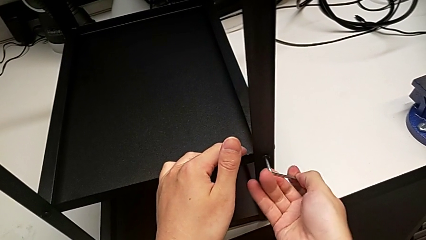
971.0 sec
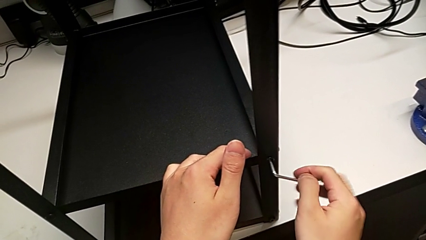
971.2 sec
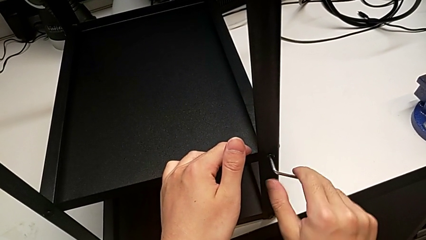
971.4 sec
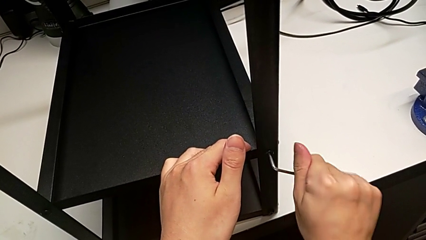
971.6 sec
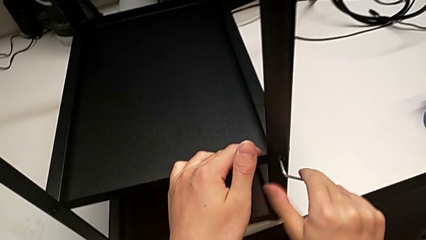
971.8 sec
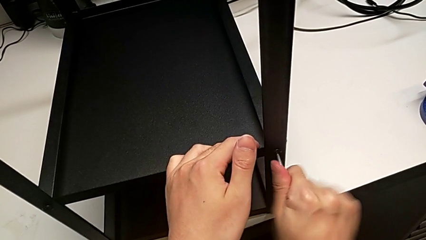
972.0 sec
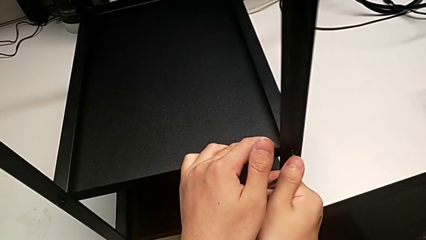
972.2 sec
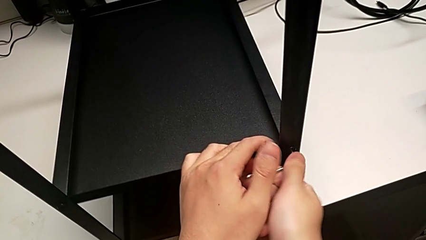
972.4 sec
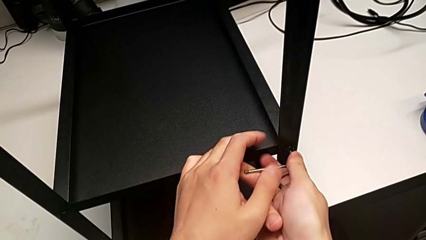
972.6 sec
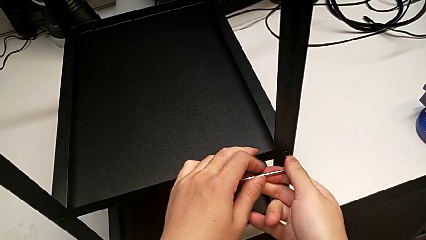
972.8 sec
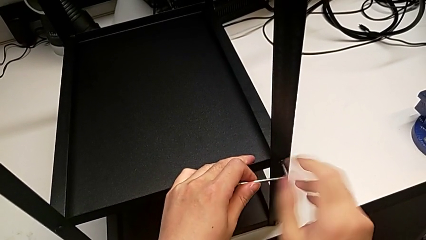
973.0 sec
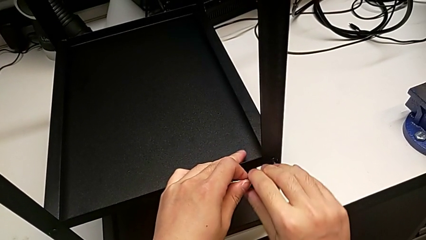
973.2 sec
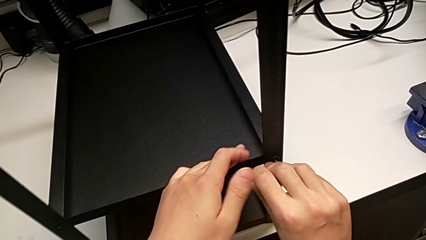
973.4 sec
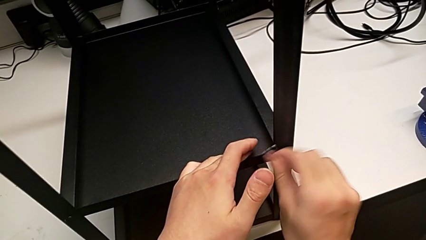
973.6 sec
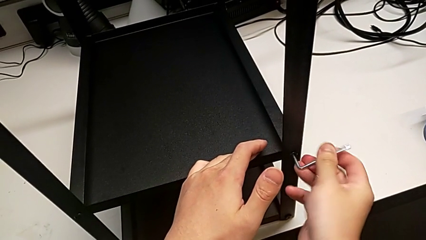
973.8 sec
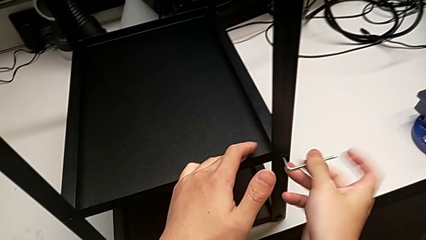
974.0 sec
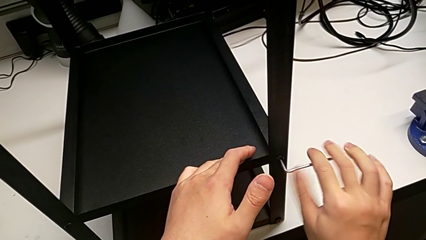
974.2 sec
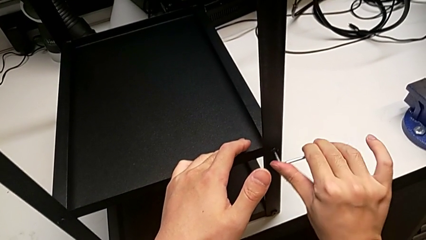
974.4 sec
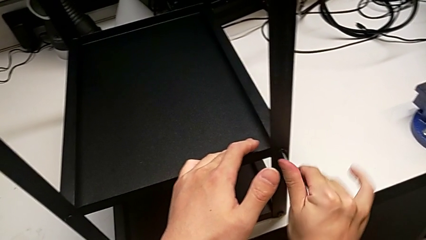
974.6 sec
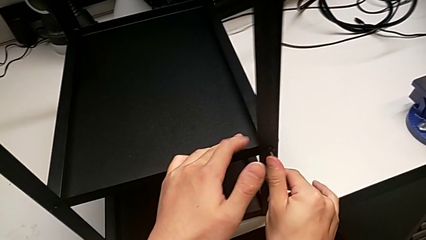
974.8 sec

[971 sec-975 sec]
The camera wearer is screwing the second leg into place. They screw the fourth hex socket head.

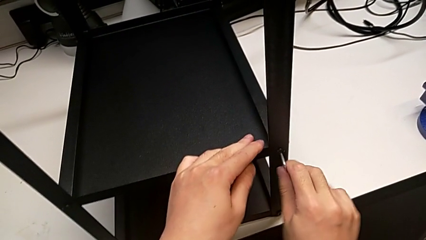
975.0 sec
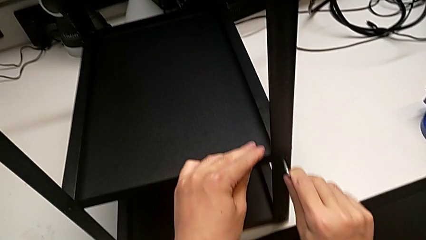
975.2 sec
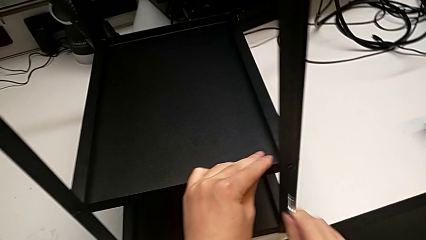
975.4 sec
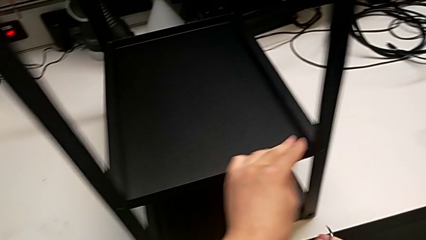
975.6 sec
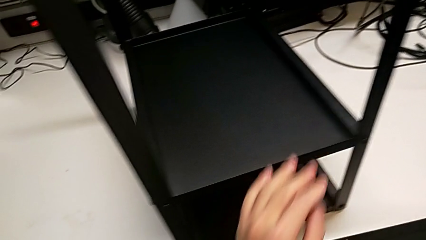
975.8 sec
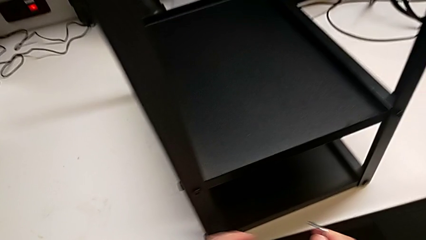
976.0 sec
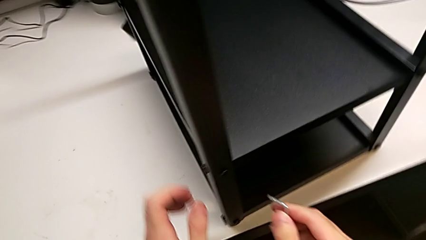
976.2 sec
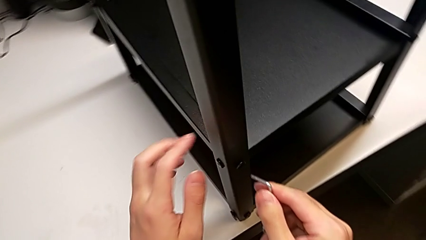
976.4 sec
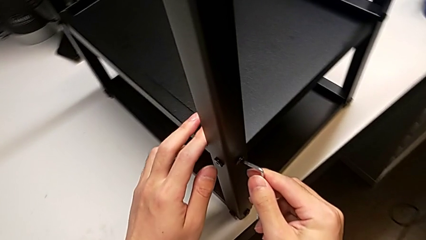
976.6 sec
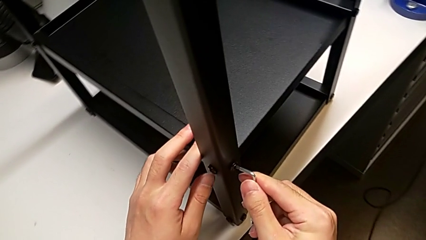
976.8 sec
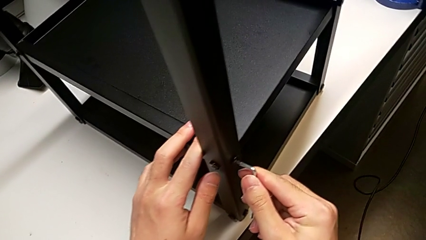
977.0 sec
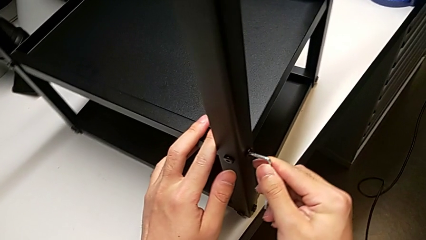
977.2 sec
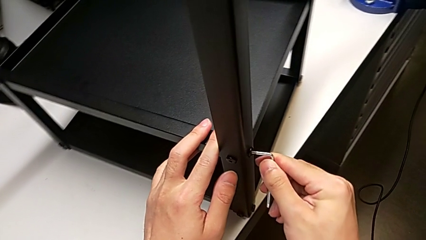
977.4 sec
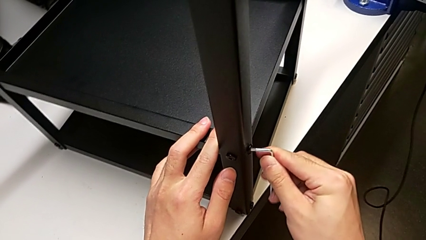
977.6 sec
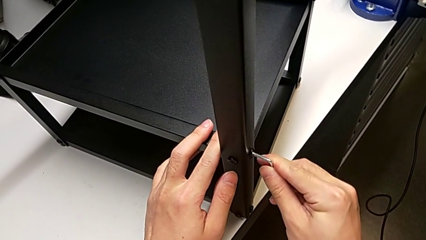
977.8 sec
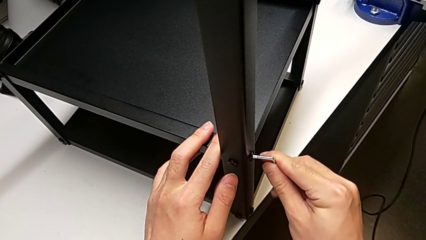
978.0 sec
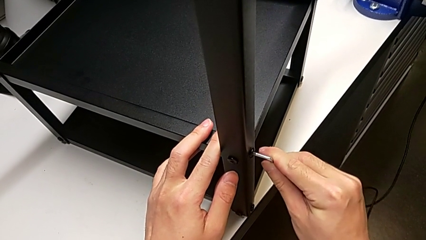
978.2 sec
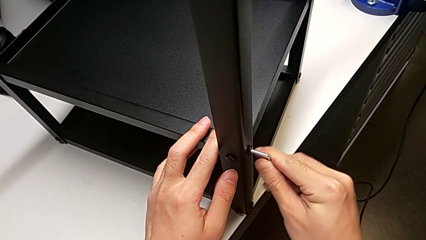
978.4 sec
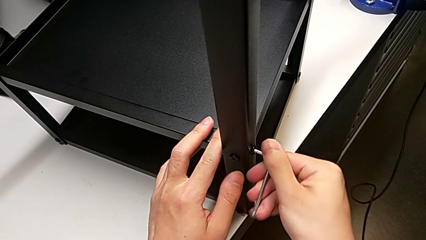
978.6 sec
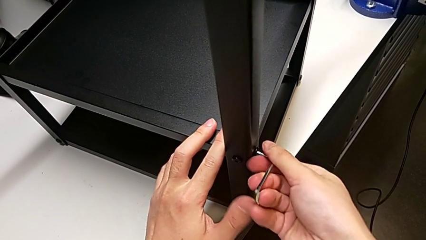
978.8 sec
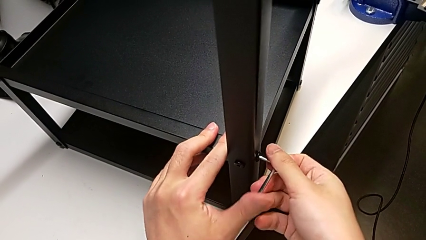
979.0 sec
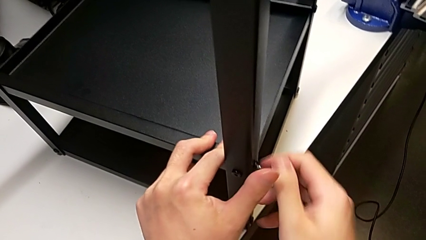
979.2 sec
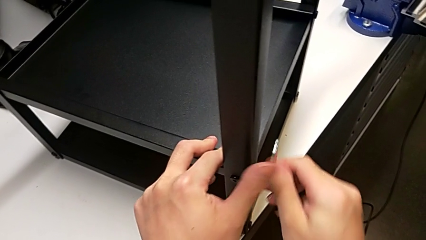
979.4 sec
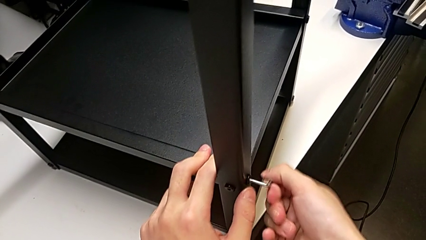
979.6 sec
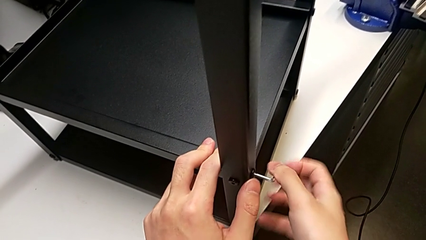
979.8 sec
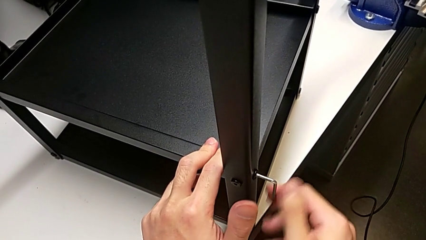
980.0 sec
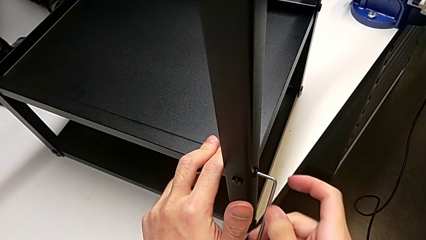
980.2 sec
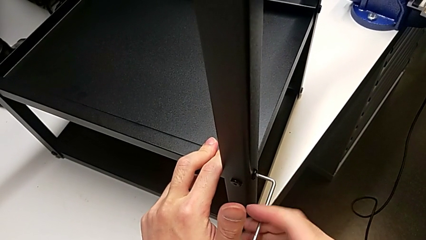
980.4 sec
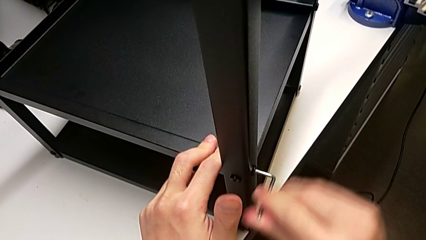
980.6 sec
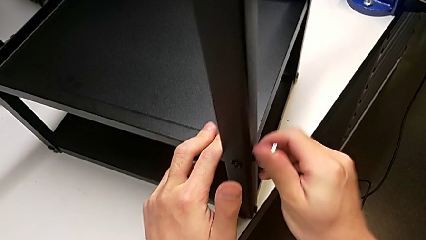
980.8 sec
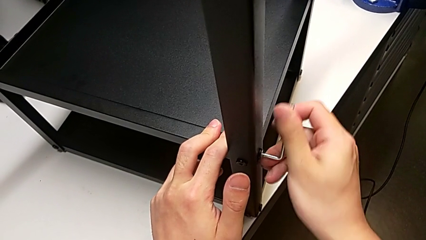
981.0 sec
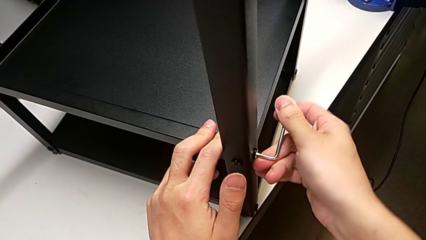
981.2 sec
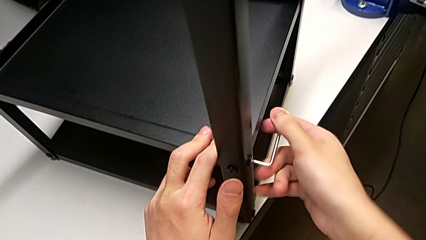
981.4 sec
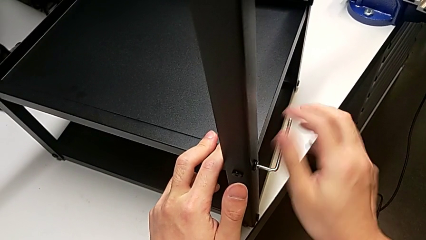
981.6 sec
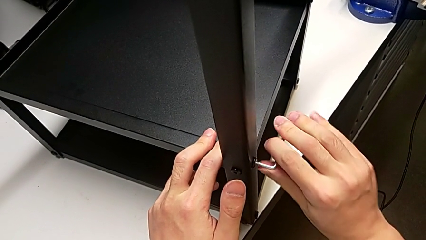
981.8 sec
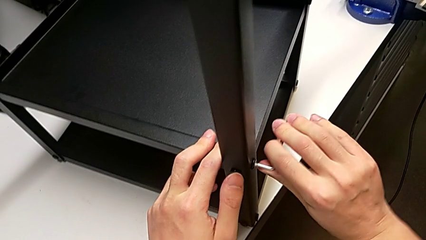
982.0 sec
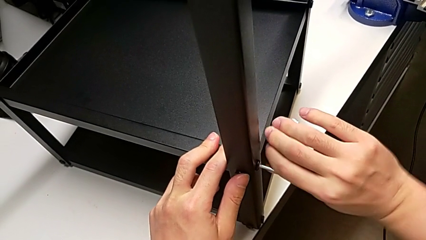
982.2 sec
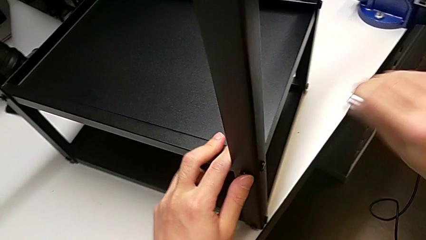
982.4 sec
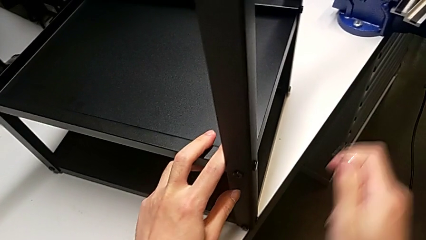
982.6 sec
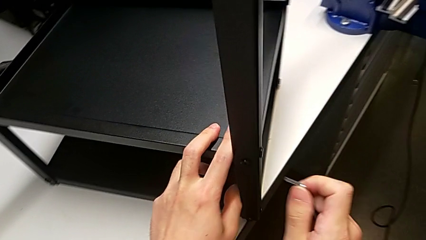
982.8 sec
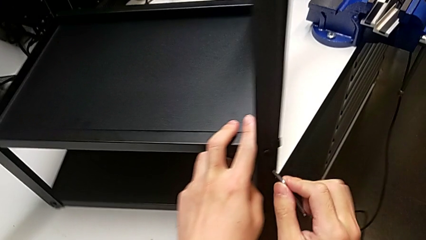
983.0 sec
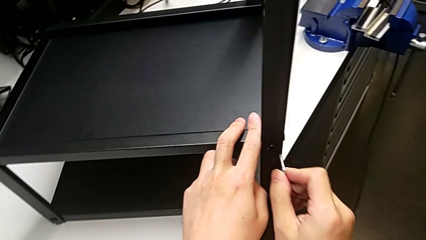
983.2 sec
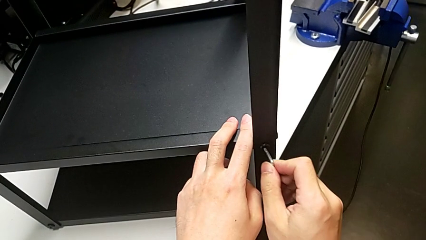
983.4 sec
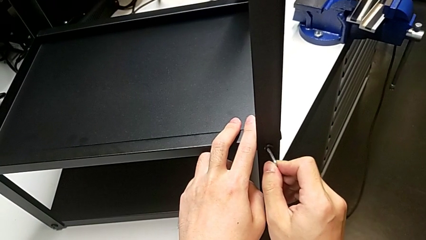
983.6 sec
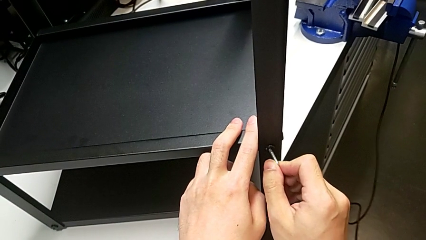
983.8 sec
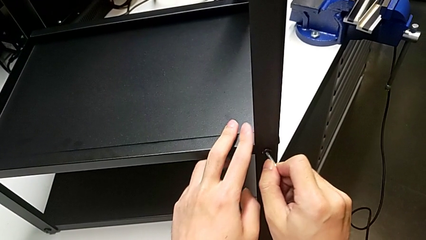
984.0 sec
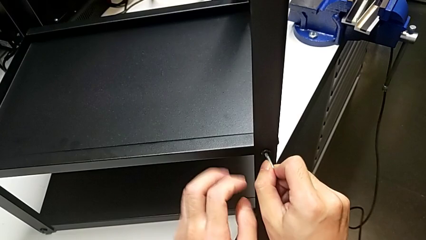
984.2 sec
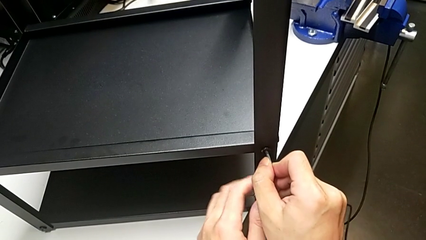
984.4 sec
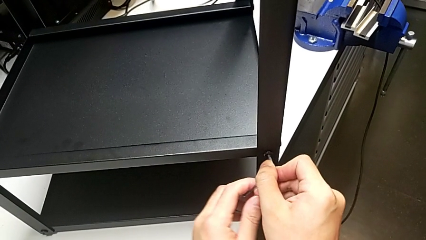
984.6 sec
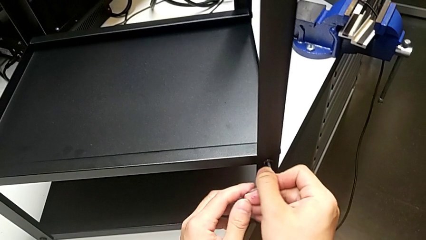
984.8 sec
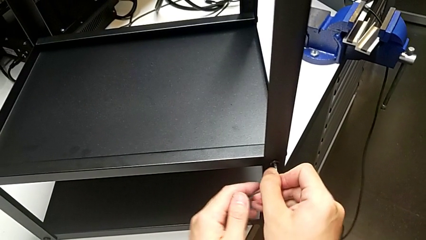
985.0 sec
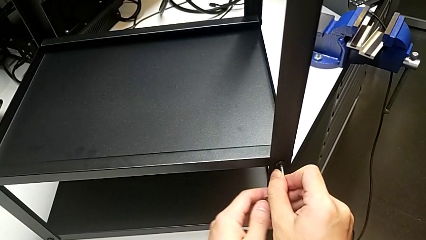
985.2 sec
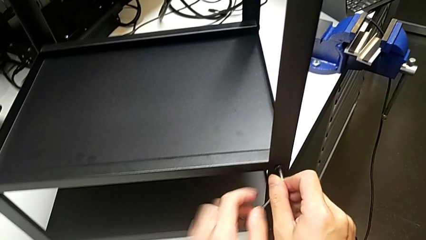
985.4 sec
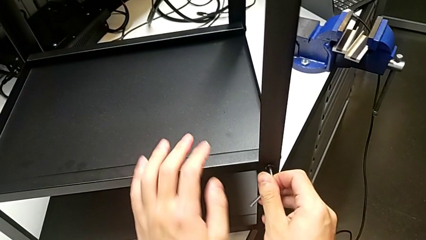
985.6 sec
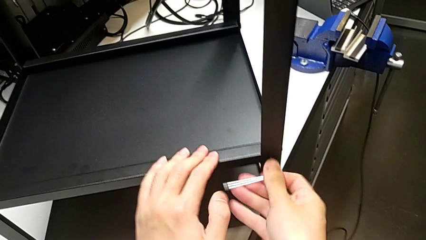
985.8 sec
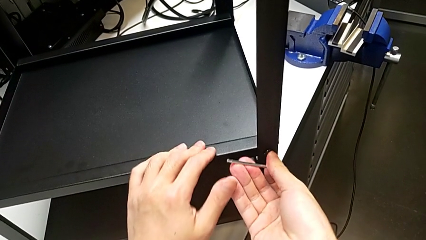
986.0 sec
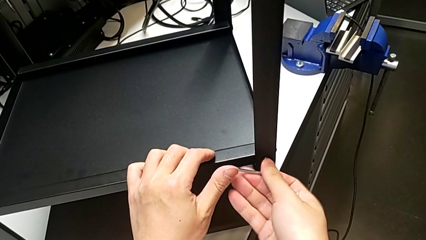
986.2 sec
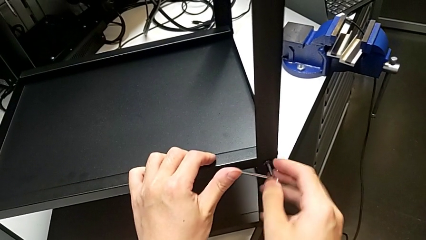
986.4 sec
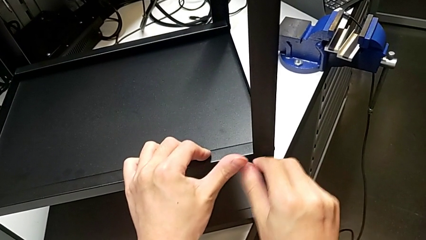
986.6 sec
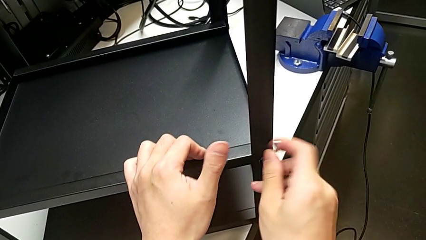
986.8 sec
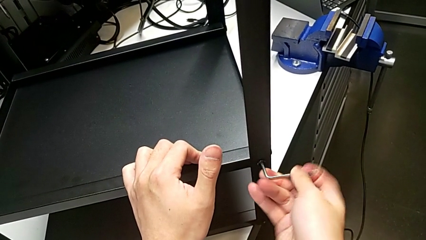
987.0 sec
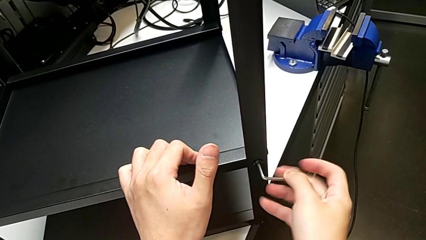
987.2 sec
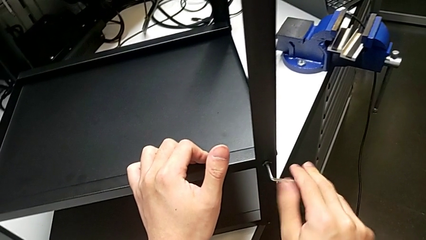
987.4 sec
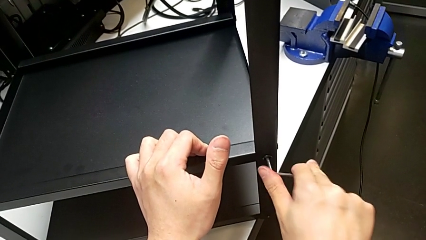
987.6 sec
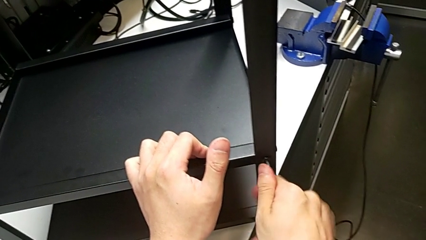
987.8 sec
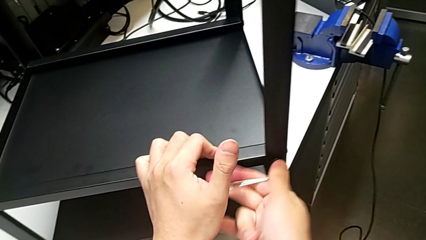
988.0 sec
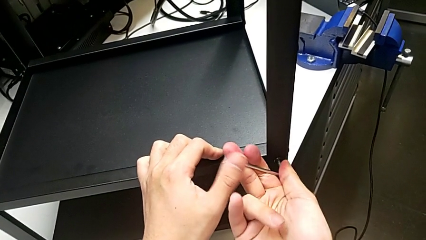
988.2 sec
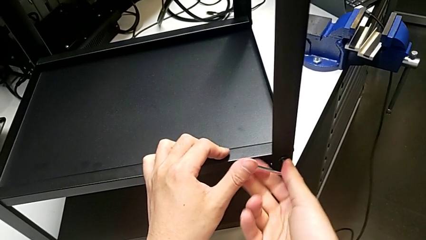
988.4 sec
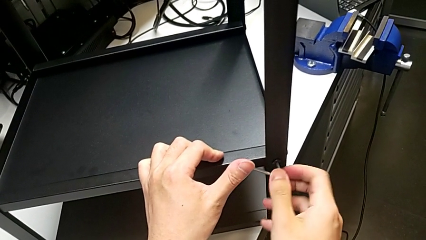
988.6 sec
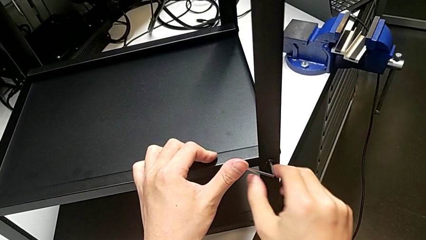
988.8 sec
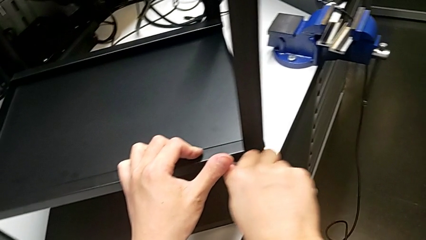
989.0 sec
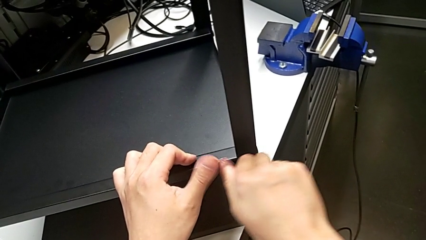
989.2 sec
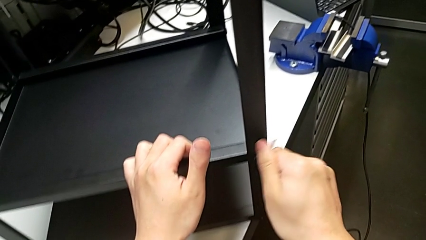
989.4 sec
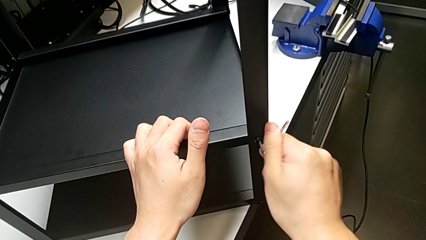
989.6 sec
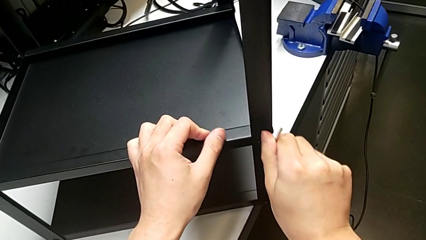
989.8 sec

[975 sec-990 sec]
The camera wearer is screwing the third leg into place. They insert the Allen wrench, screw the first hex socket head, pull the Allen wrench, insert it and screw the second hex socket head.
